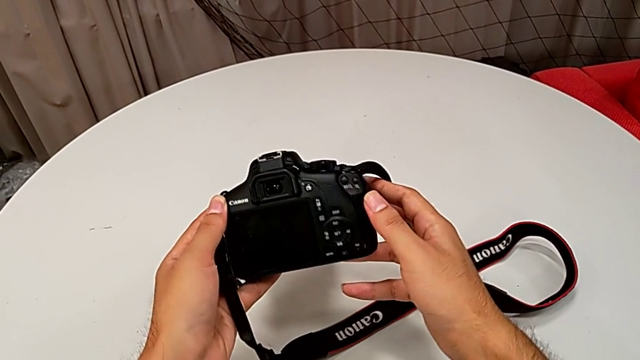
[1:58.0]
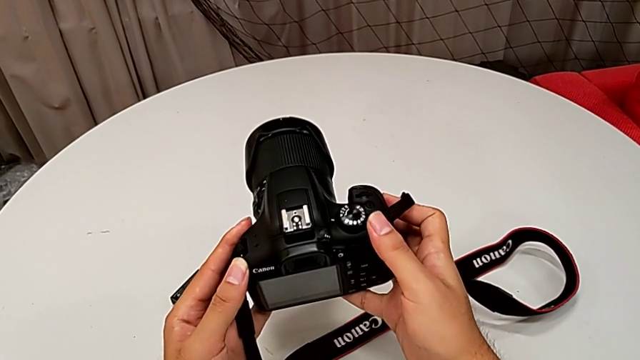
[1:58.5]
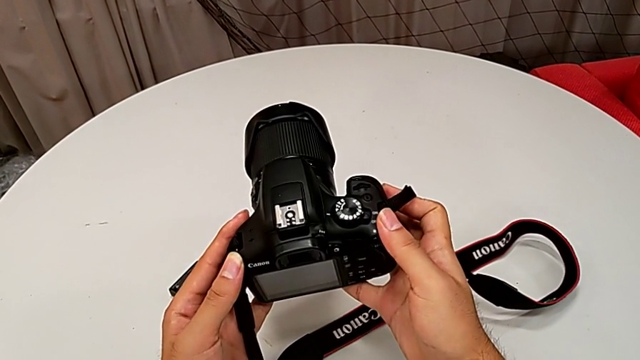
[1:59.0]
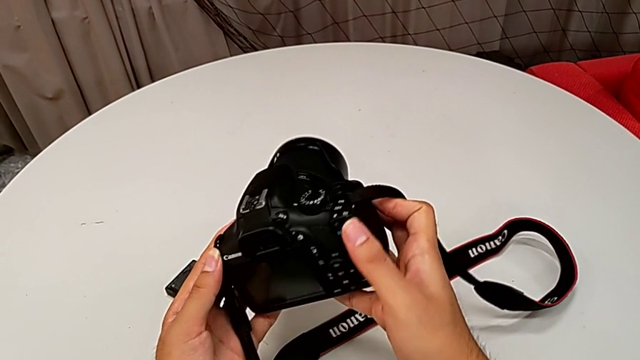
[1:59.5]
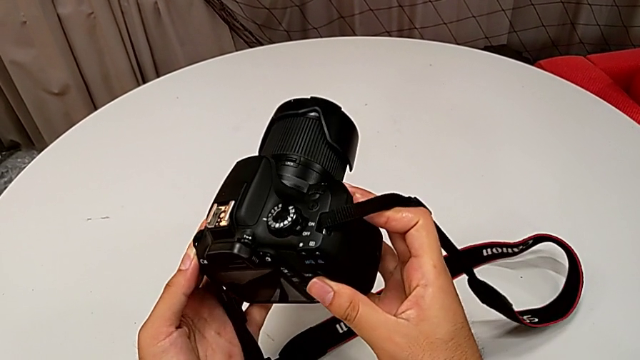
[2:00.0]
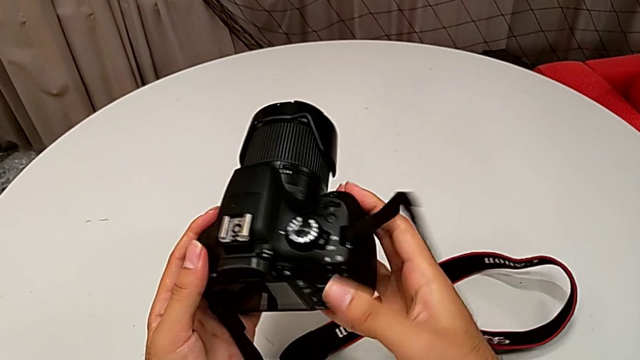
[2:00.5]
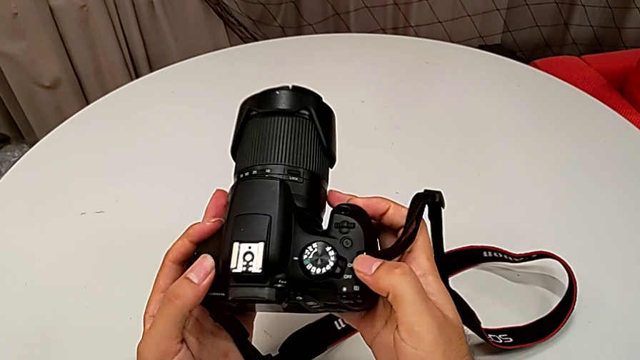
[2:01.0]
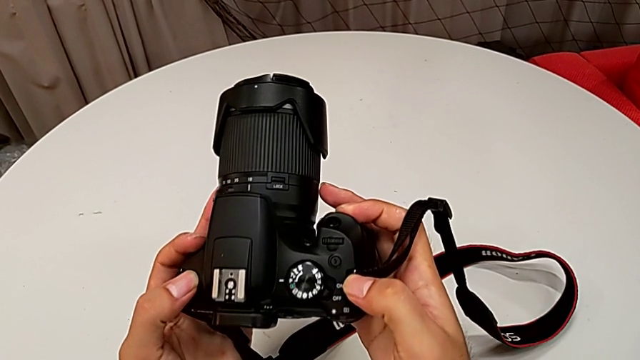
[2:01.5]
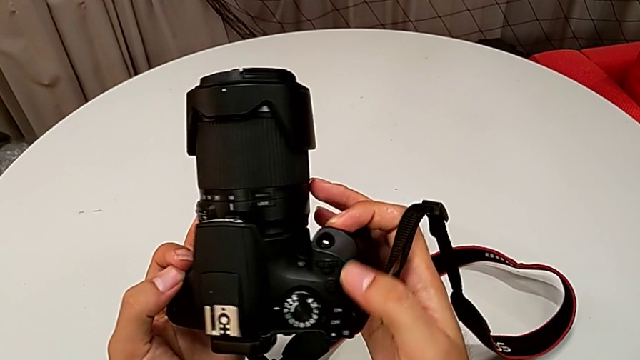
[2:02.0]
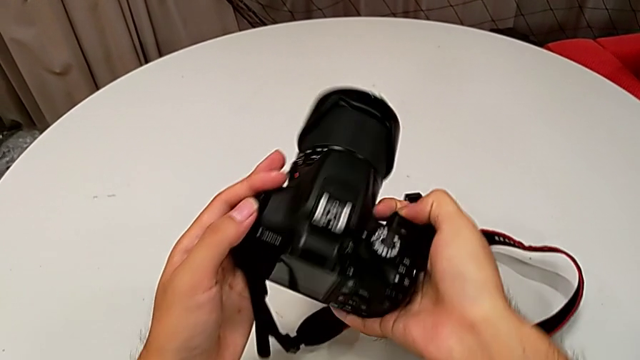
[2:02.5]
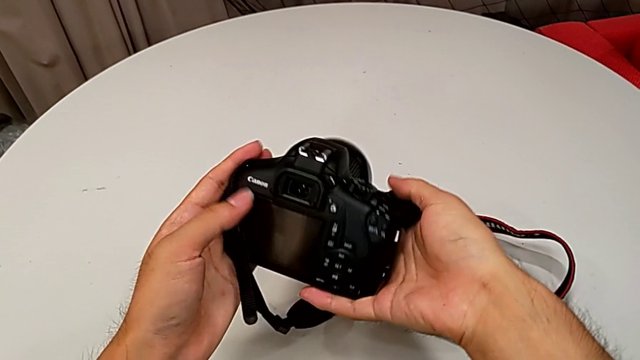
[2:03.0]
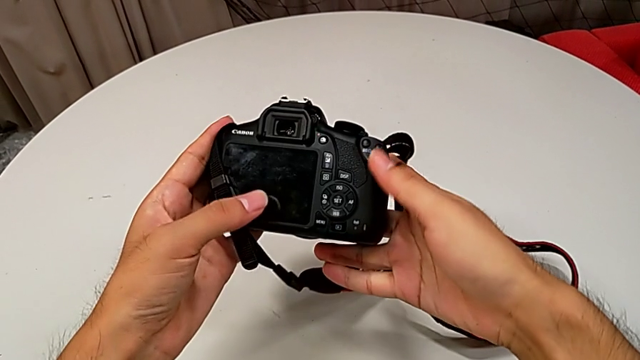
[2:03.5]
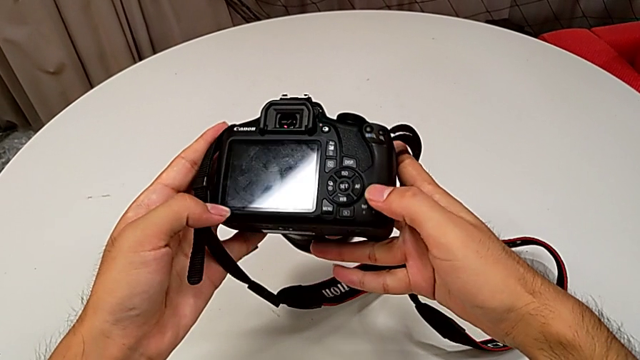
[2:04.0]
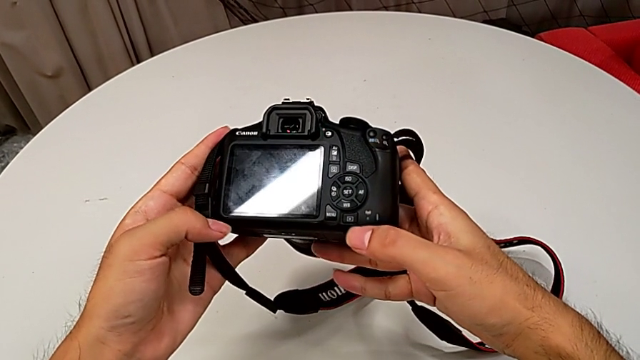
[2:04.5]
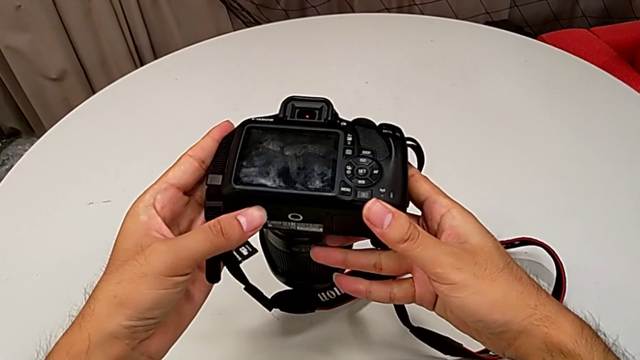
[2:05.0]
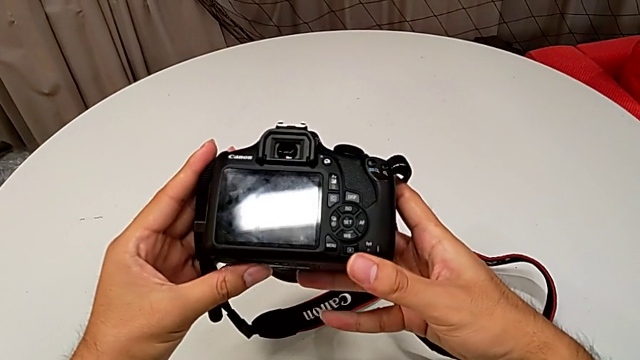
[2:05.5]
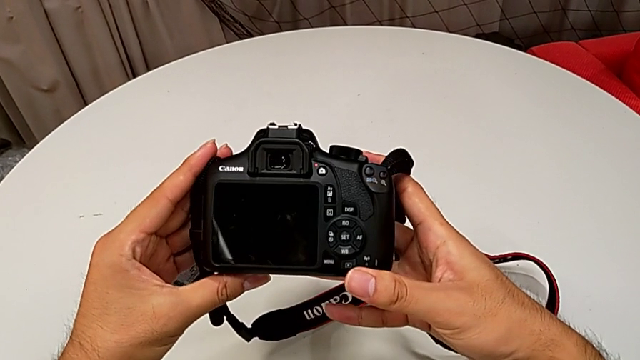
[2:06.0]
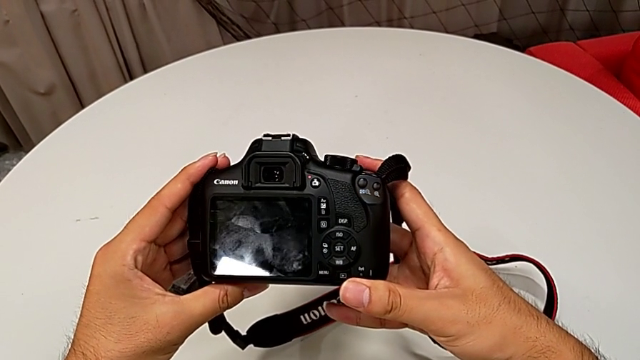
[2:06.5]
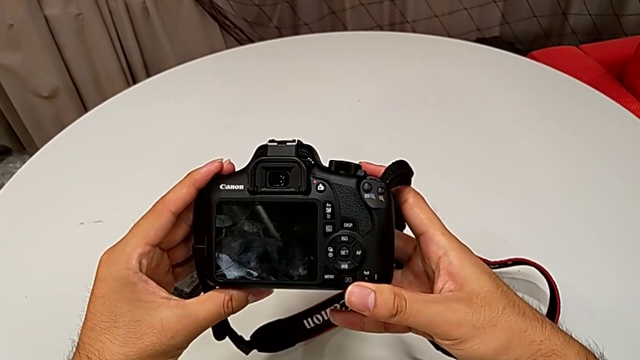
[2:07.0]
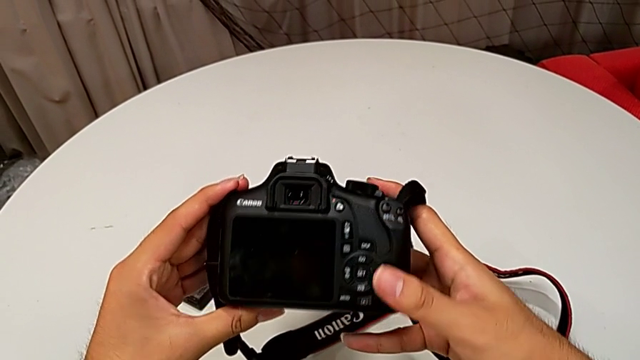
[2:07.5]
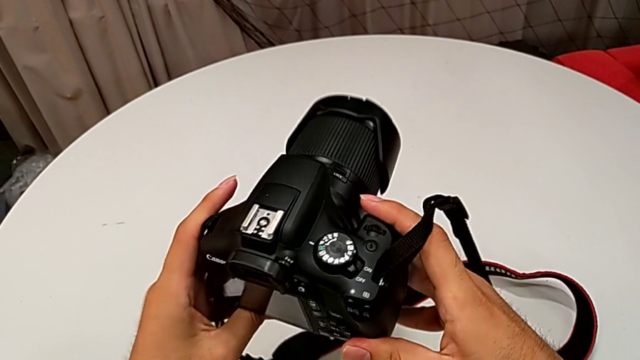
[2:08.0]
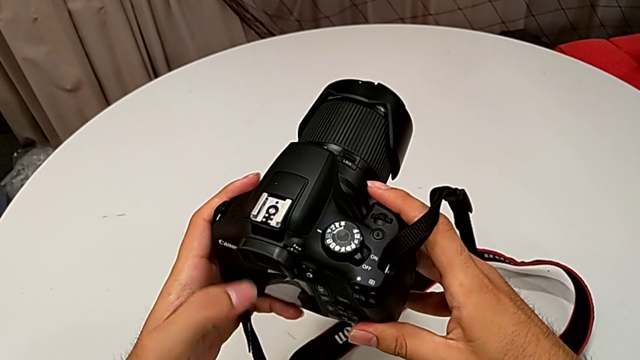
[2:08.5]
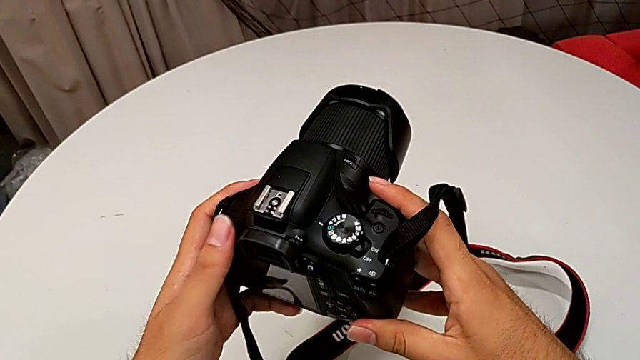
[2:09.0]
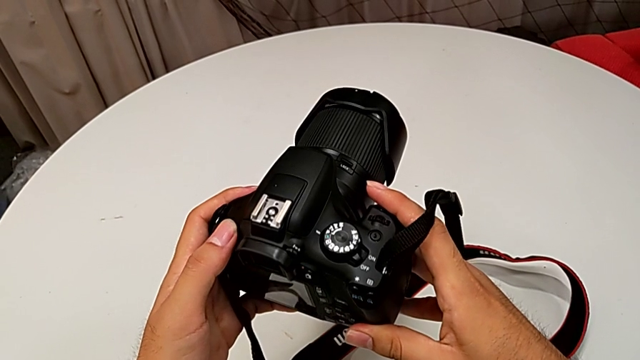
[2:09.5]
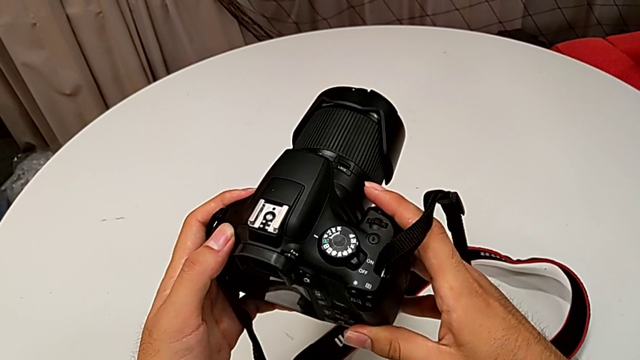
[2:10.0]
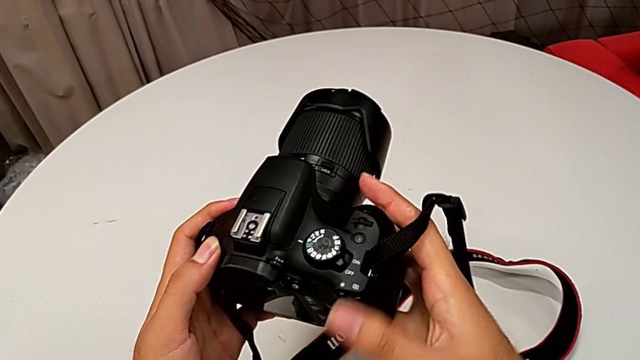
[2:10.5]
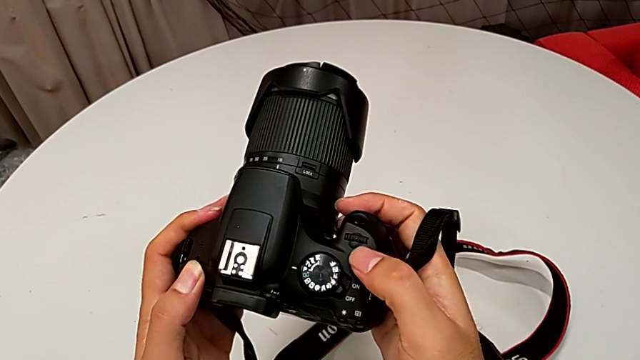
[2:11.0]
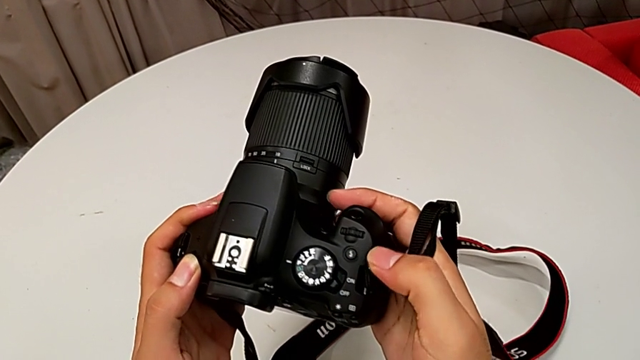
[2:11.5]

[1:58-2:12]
The camera wearer is turning on their DSLR. They rotate the DSLR, inspect it, wrongly rotate it, unable to find the right button, rotate it and inspect the top button.

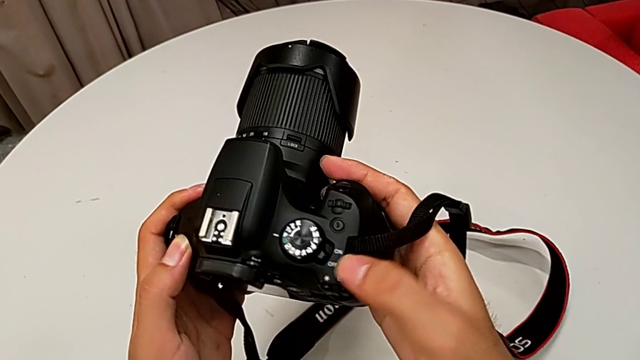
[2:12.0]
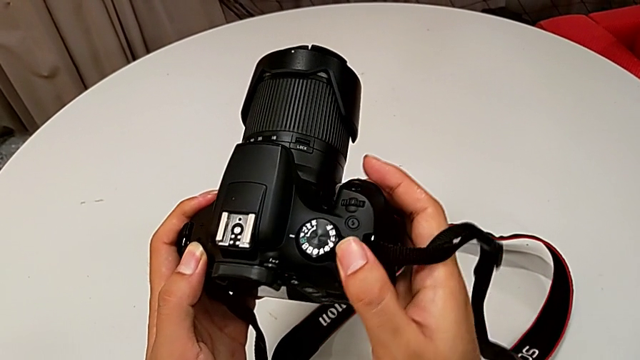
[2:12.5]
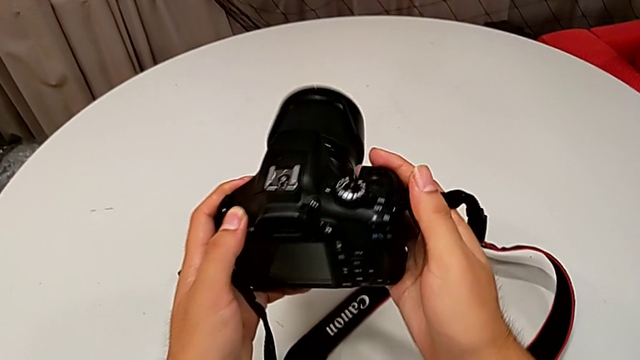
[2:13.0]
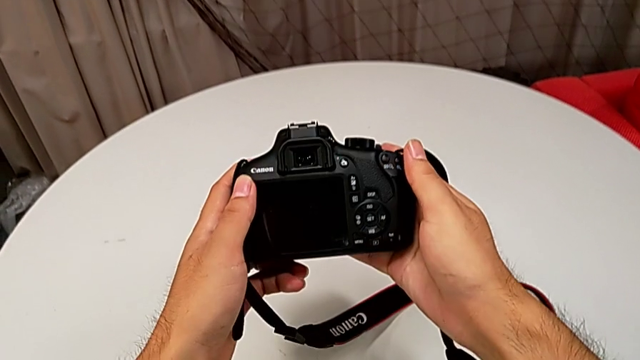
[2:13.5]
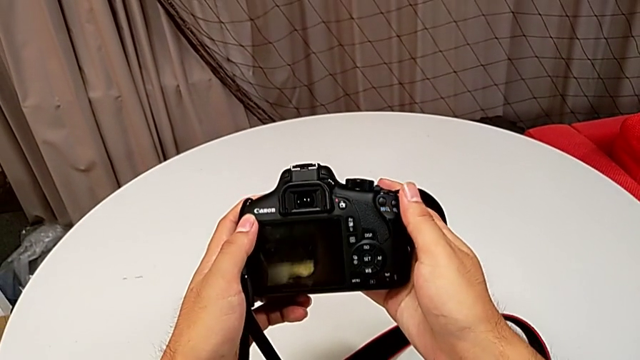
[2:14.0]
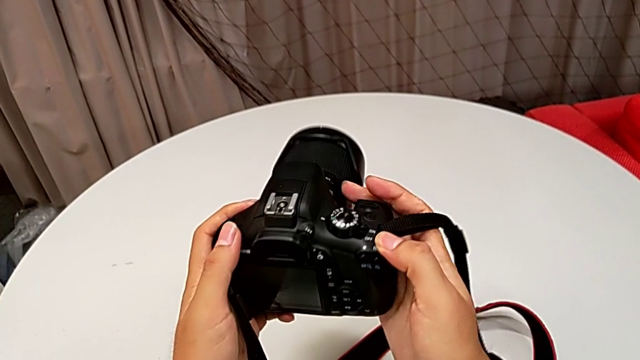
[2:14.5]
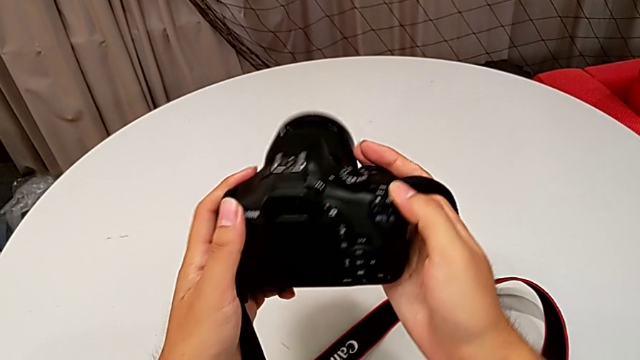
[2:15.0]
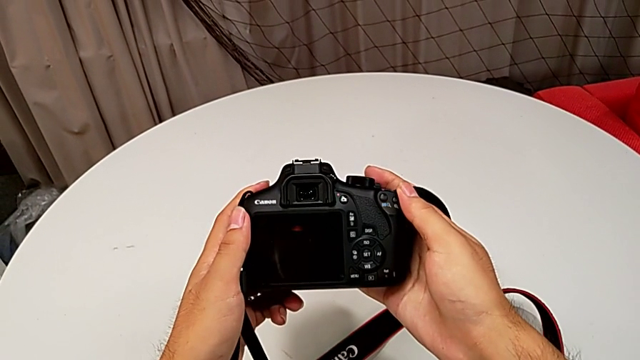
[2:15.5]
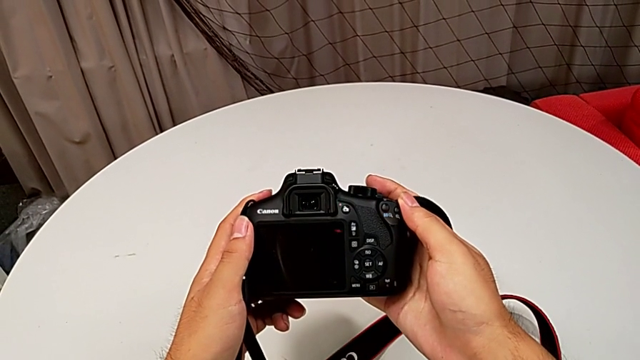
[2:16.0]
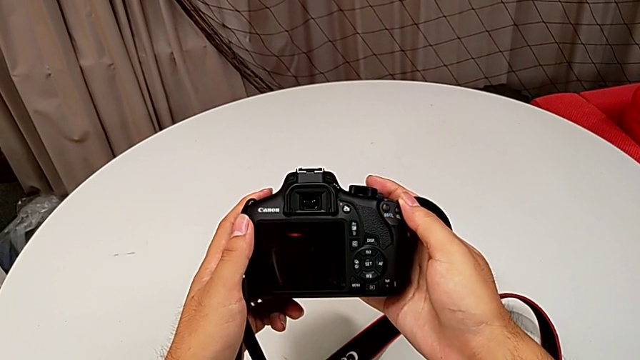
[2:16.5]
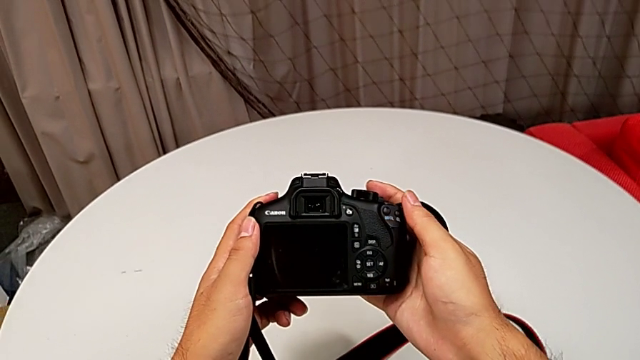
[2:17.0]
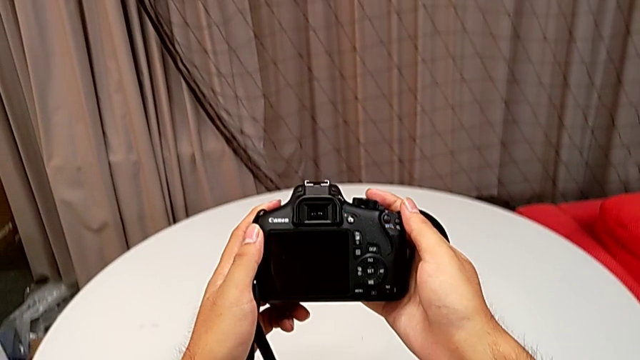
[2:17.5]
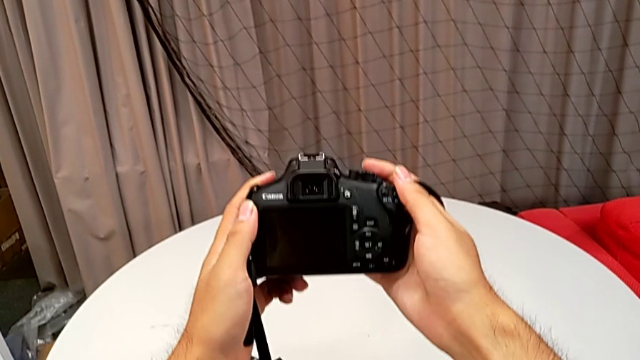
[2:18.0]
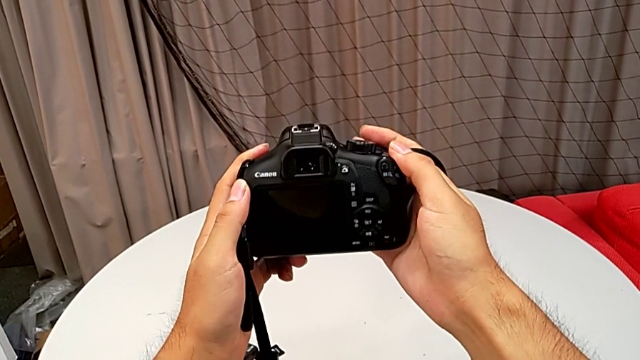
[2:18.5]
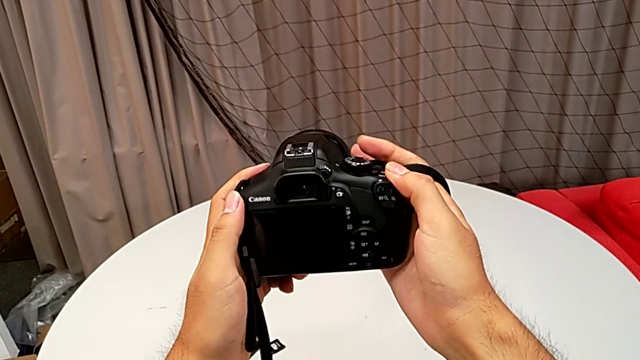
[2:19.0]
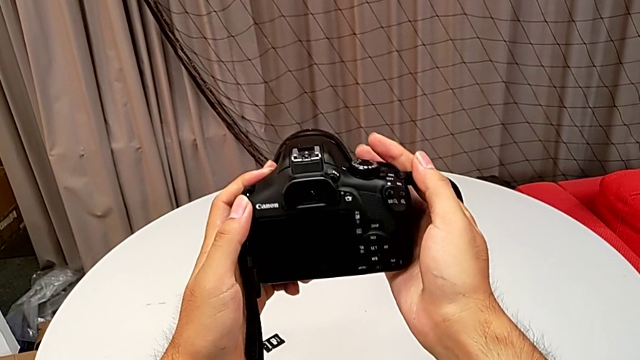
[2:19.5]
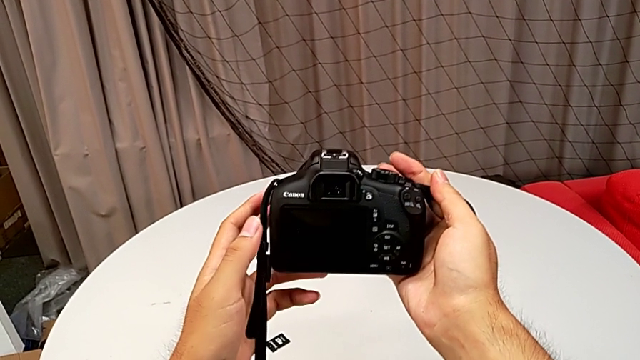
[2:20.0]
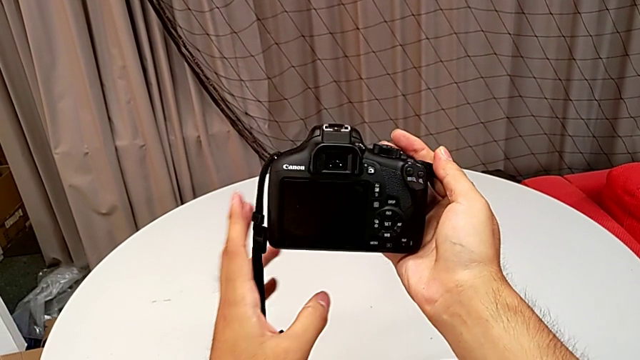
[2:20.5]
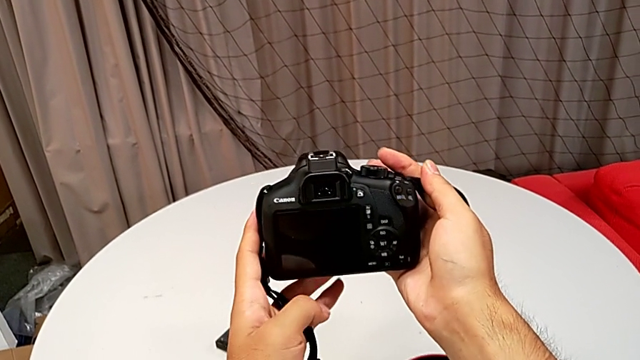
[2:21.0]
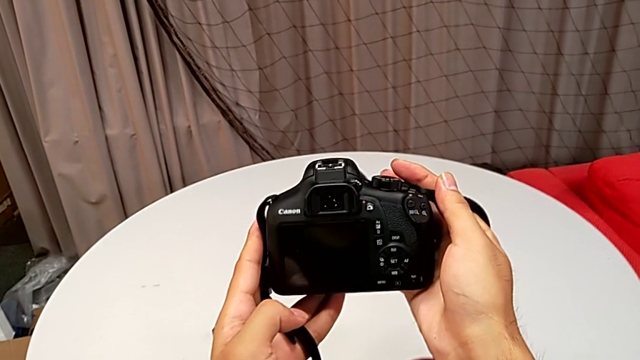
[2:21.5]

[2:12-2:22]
The camera wearer is turning on their DSLR. They press the top button and turn the DSLR.
